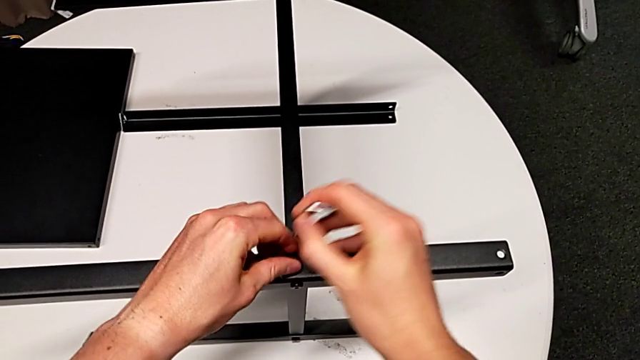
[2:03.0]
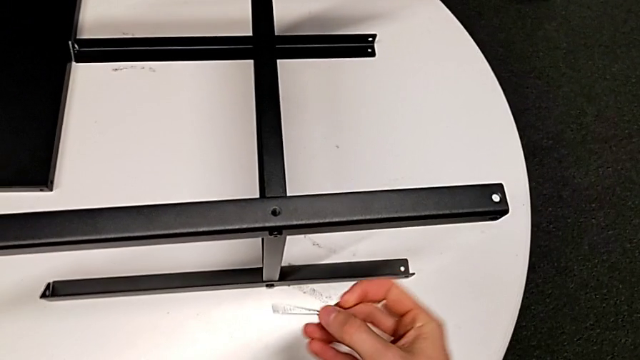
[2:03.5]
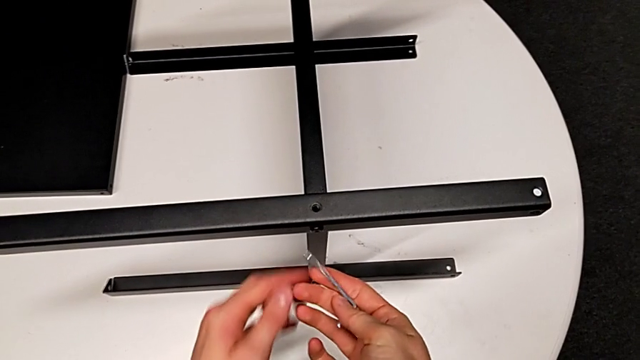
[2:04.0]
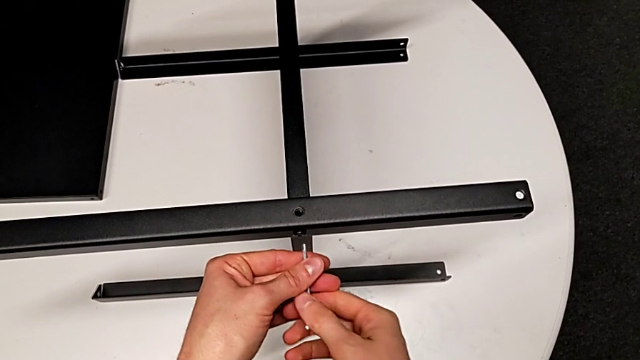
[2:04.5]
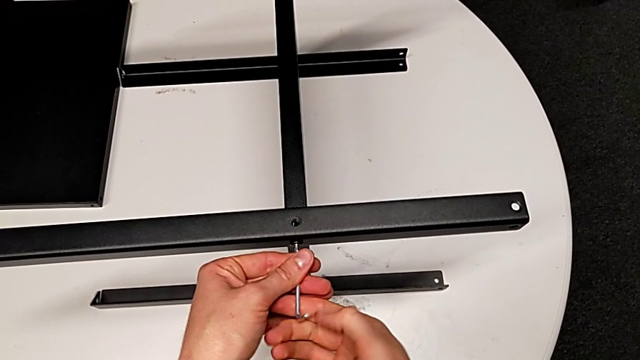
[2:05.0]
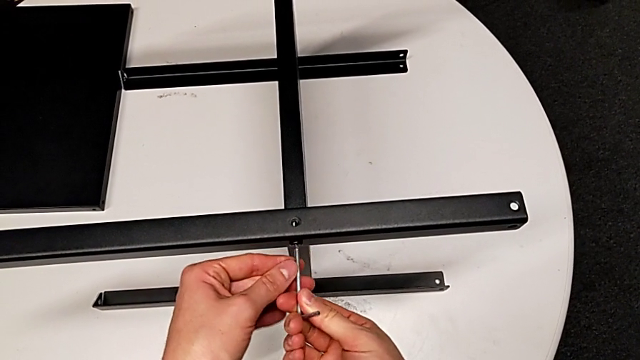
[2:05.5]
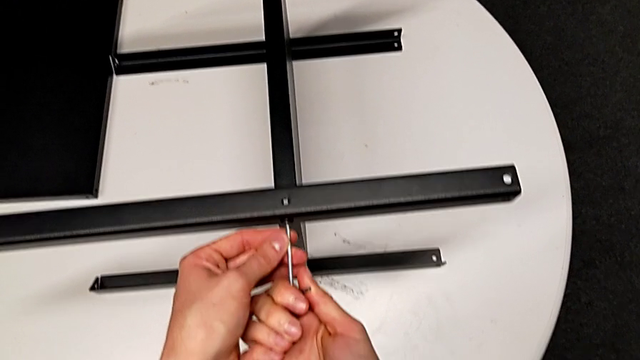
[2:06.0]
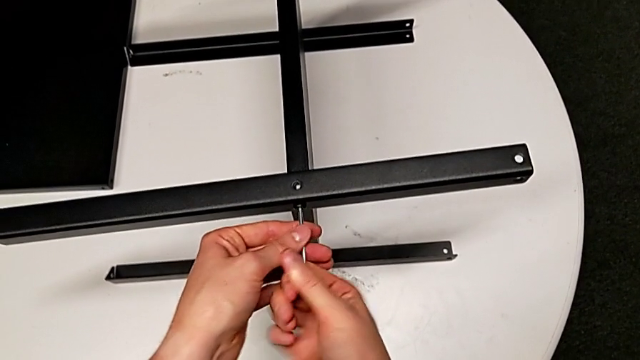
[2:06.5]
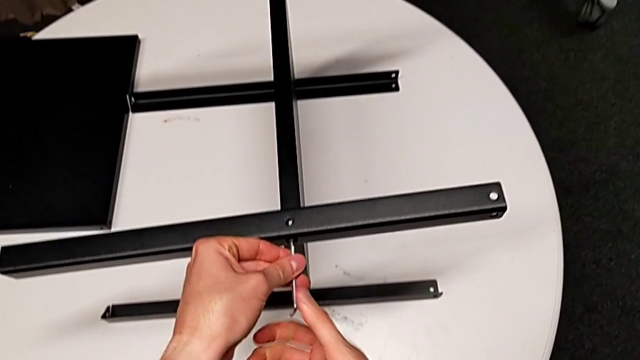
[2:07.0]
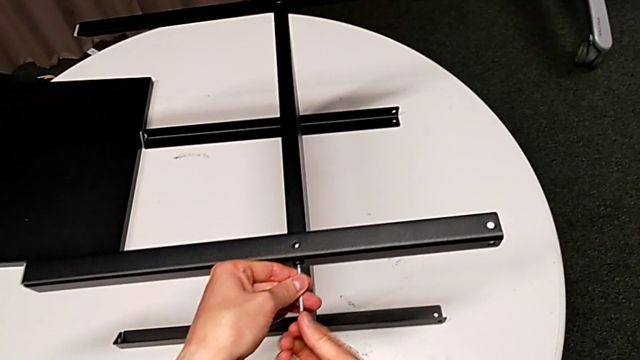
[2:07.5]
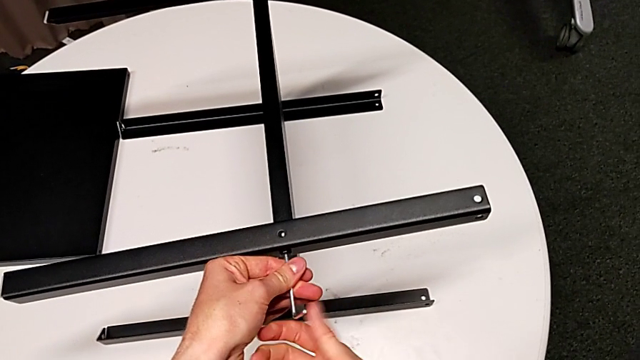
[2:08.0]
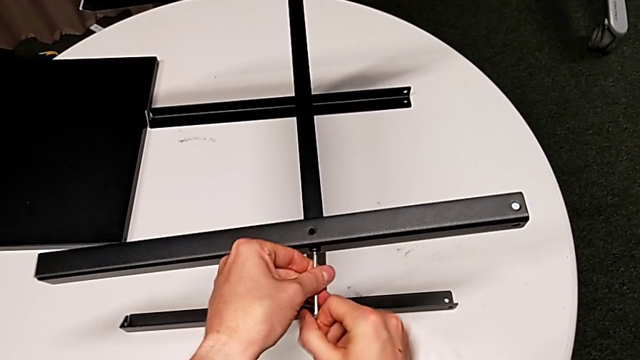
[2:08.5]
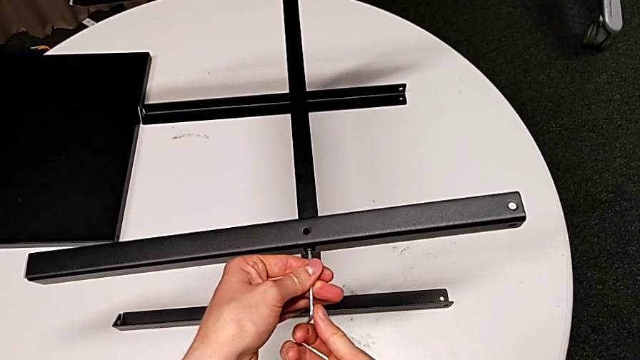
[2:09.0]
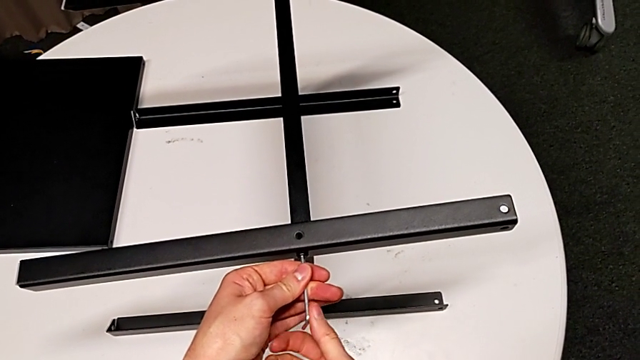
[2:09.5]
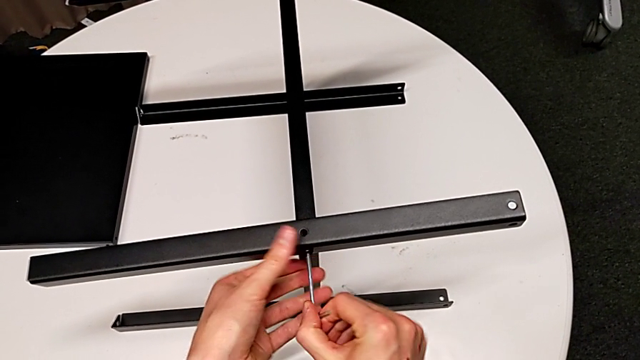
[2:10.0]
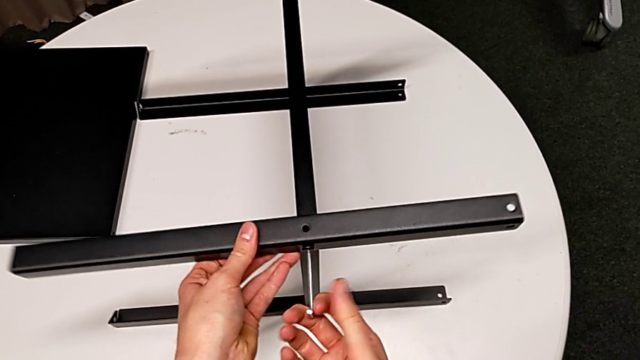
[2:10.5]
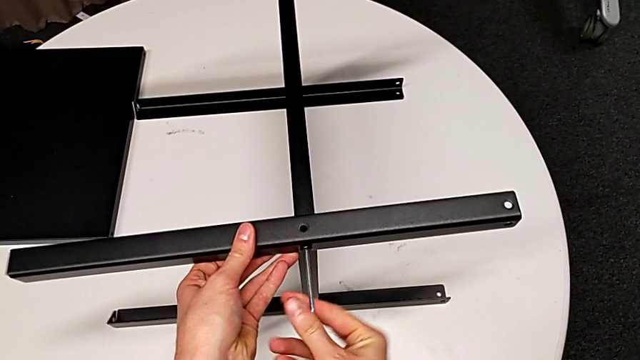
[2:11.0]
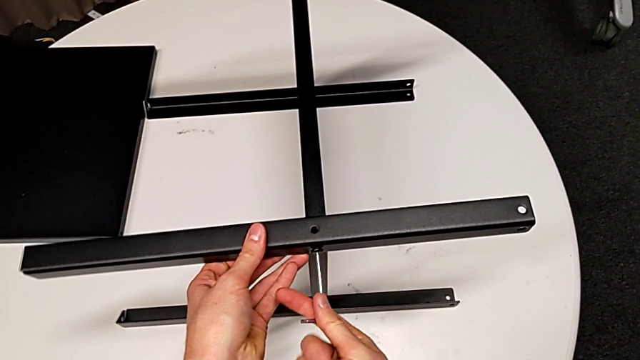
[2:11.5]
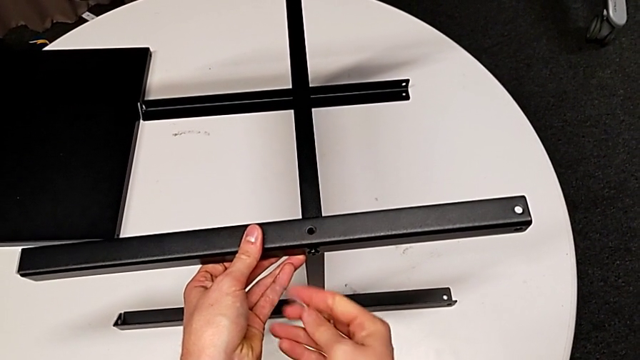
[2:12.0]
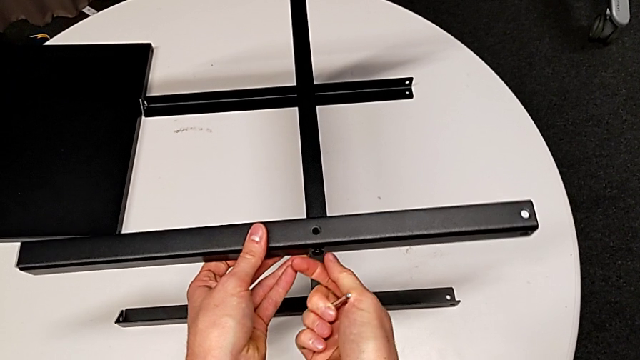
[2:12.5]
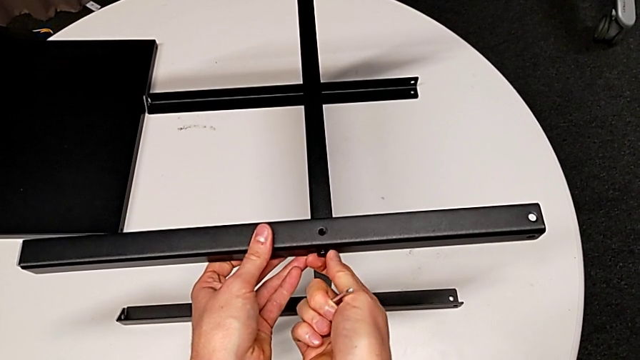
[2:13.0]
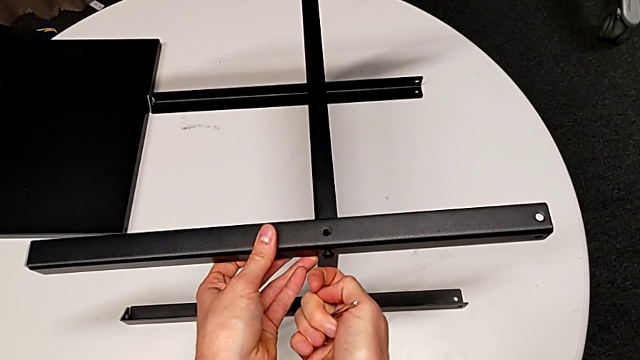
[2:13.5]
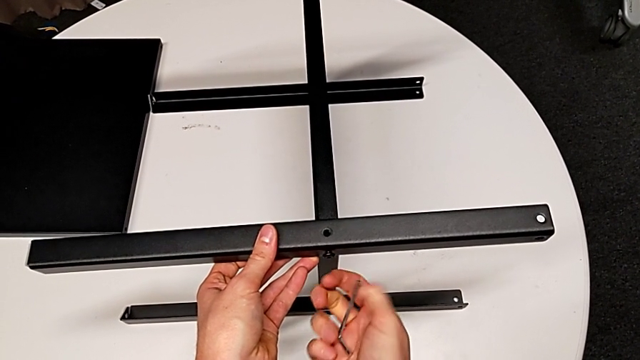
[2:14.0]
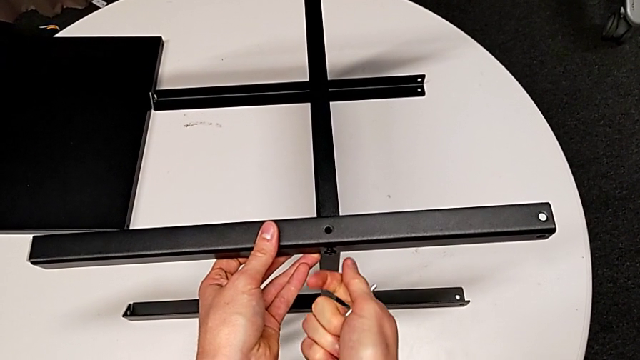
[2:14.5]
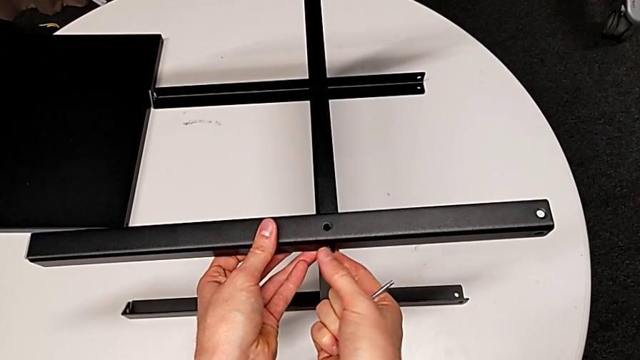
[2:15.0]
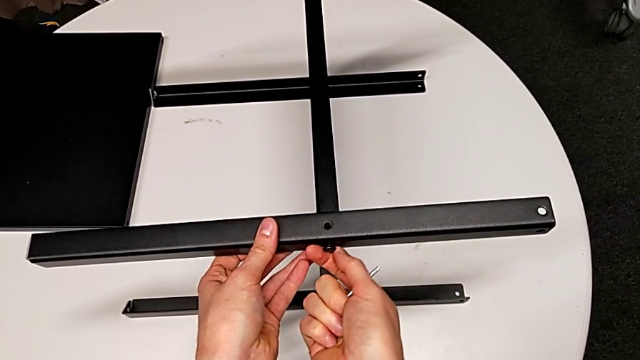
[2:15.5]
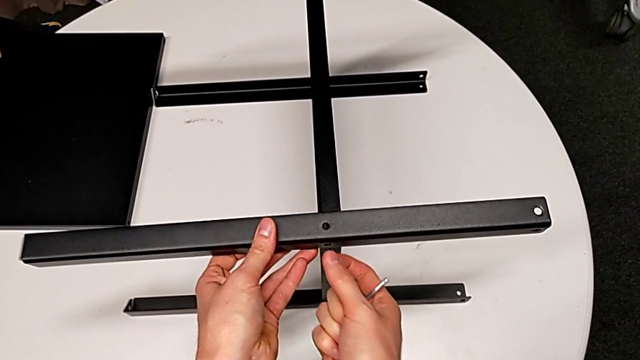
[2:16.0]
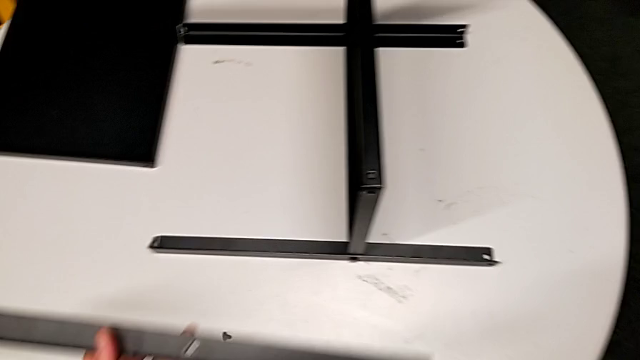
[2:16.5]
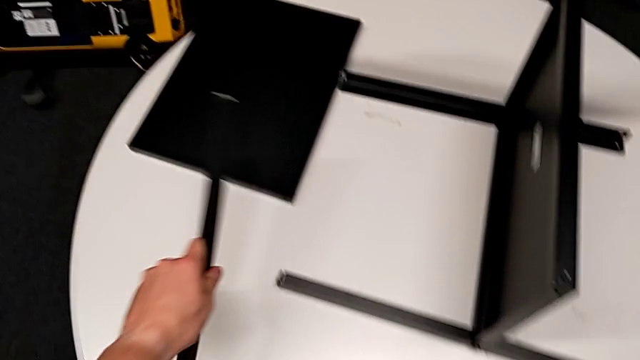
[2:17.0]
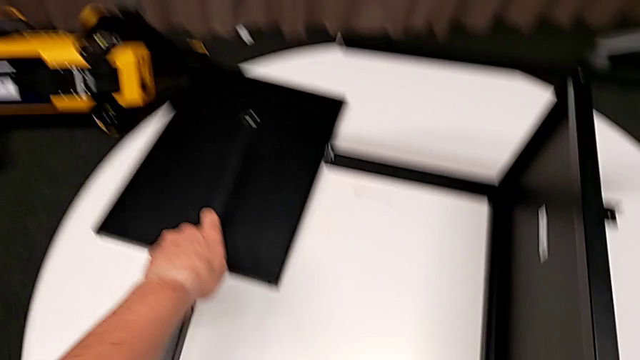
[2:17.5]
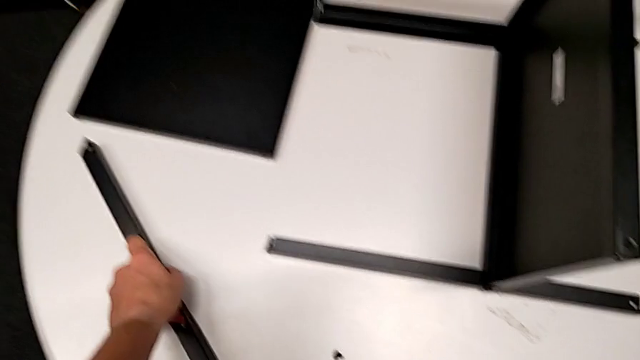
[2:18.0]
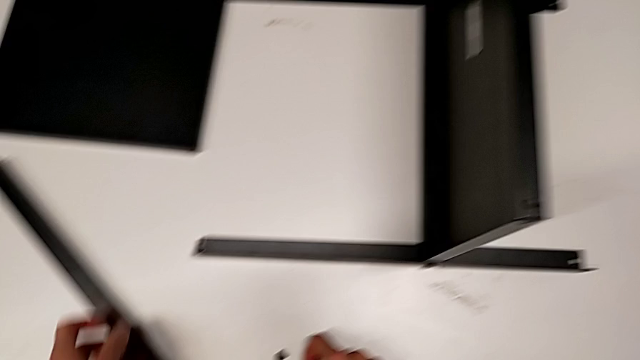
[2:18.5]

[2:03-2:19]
The camera wearer is disassembling the first leg of the furniture. They place the hex socket head, insert the Allen wrench, unscrew the hex socket head, withdraw the Allen wrench, unscrew the hex socket head, disassemble the leg with the left hand, disassemble the hex socket head with the right hand, place the leg and place the hex socket head.

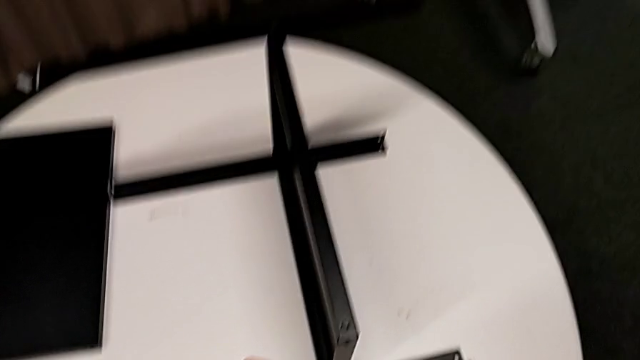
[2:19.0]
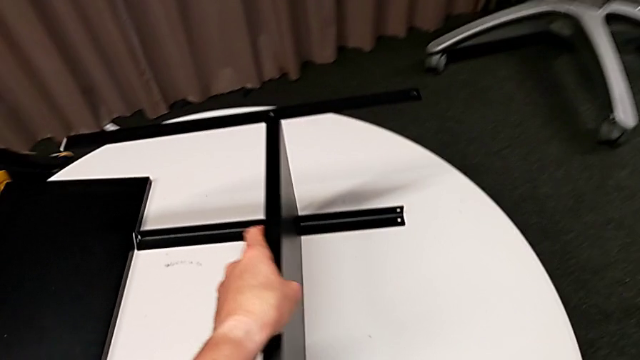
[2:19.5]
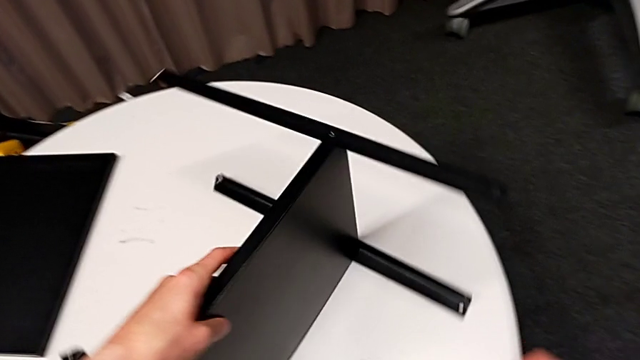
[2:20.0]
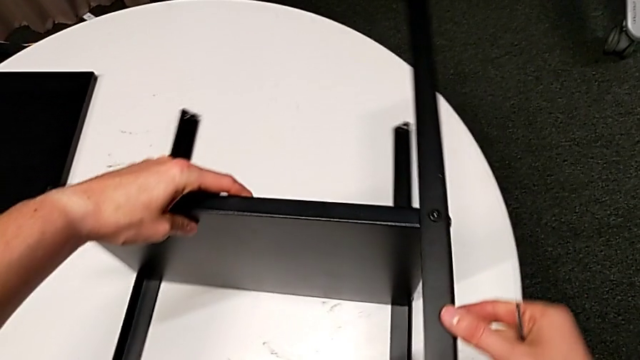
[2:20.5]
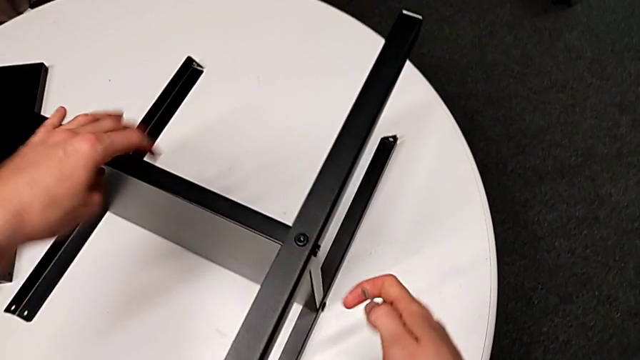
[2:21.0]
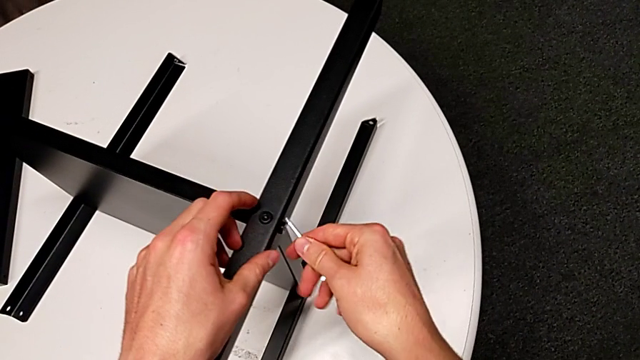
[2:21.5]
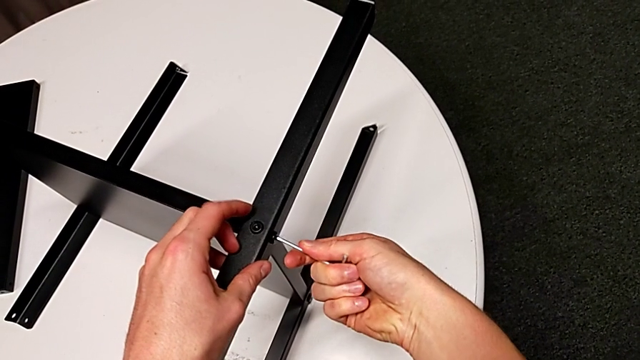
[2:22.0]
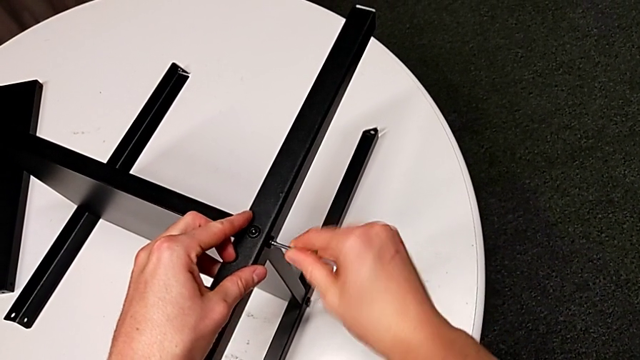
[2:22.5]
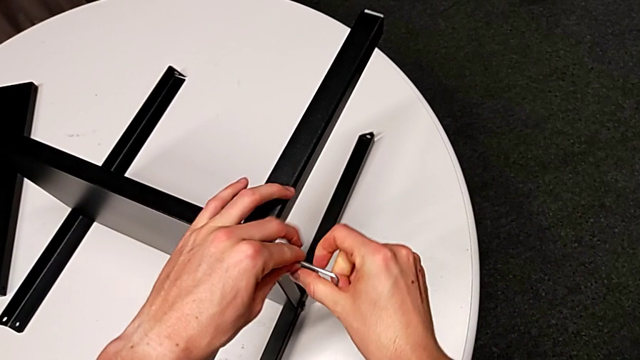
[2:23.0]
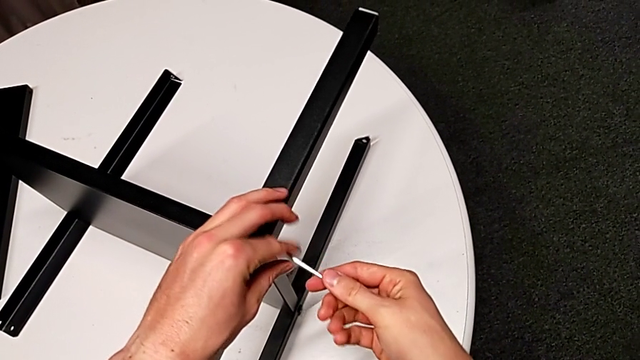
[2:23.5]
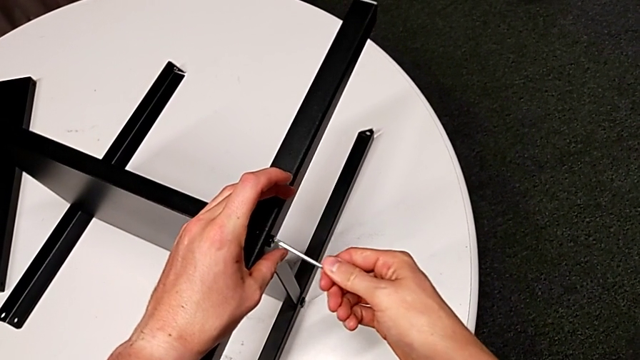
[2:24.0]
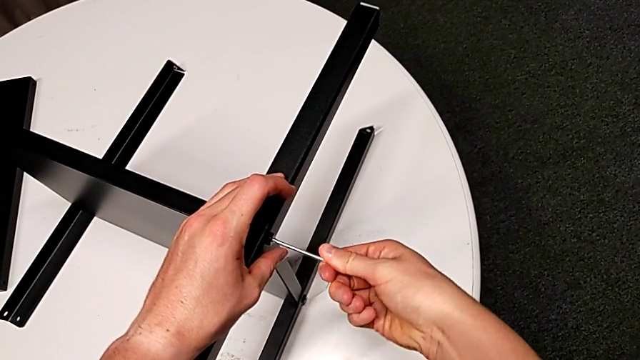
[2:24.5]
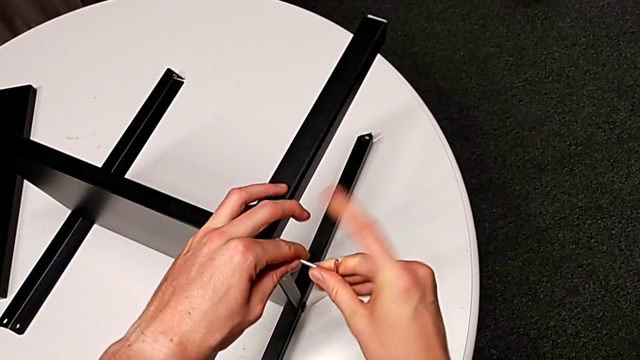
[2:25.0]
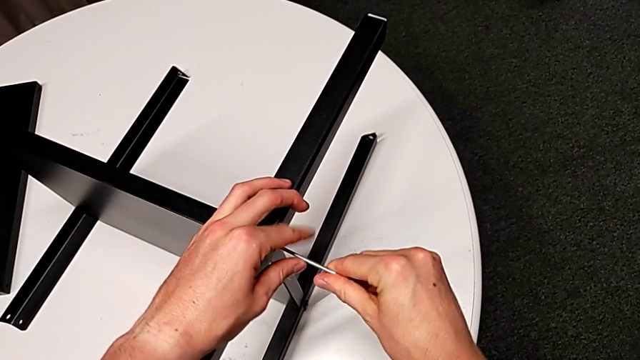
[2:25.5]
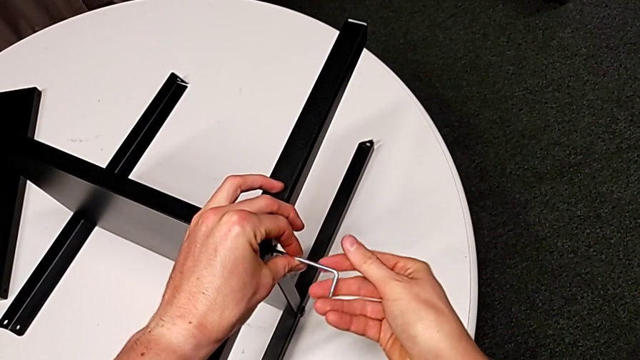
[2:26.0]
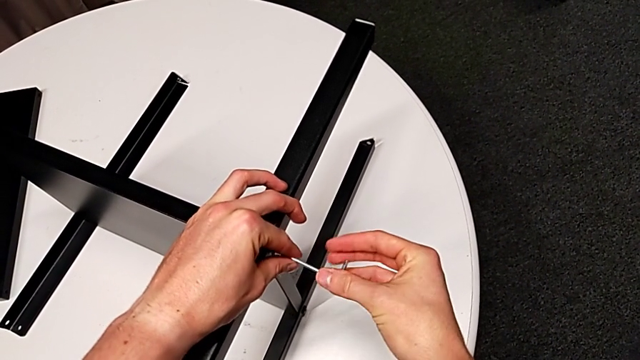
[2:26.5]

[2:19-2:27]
The camera wearer is disassembling the second leg of the furniture. They rotate the nightstand, insert the Allen wrench and begin to unscrew the hex socket head.
